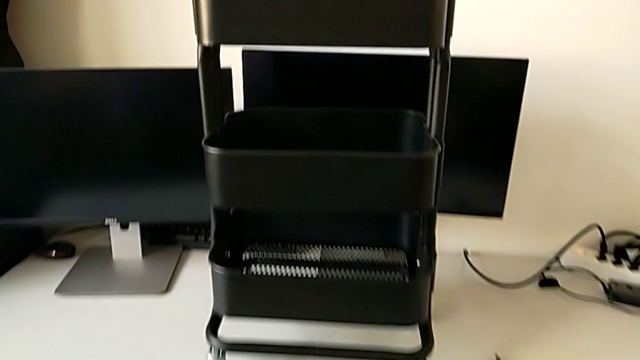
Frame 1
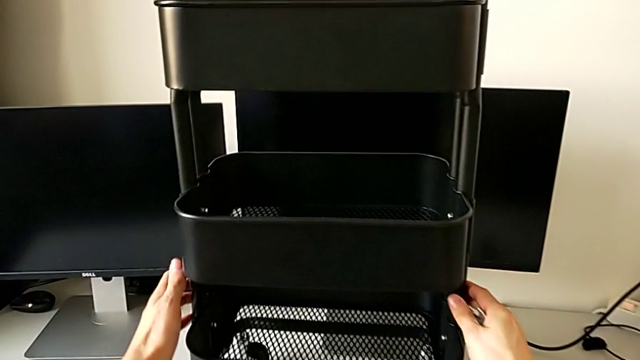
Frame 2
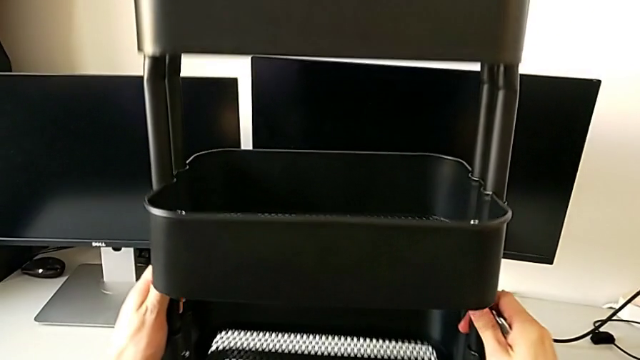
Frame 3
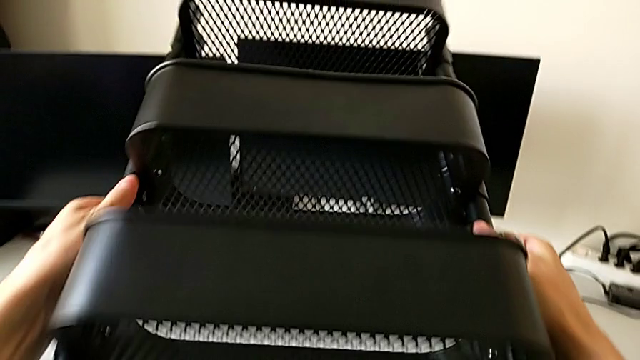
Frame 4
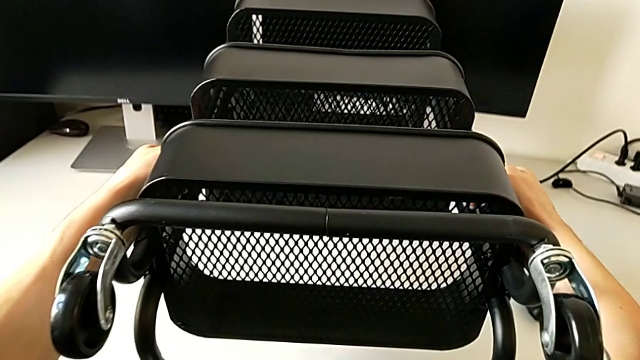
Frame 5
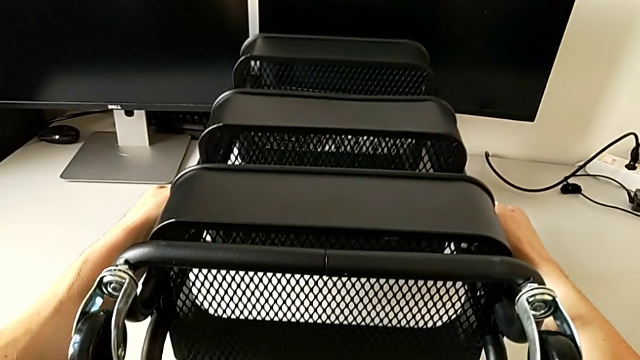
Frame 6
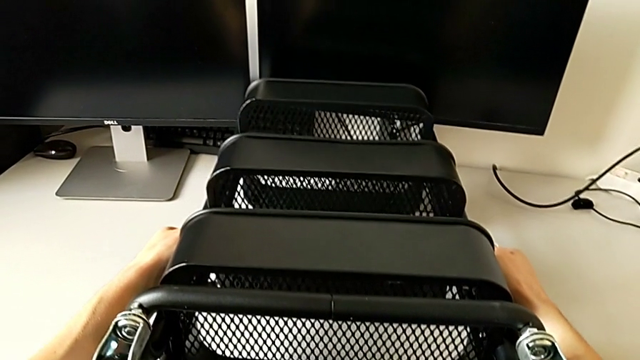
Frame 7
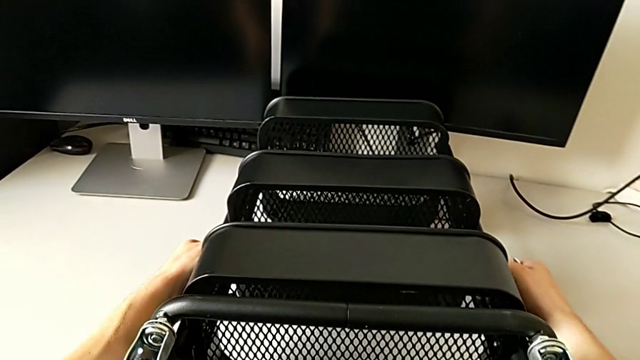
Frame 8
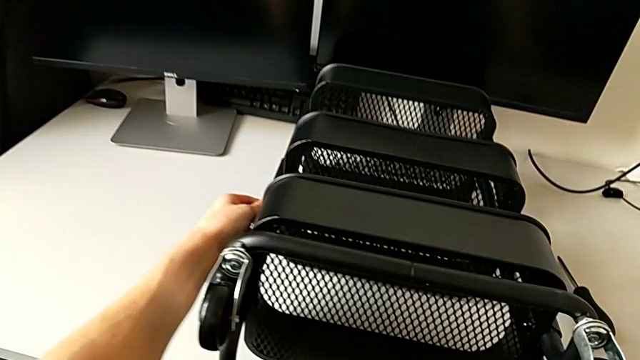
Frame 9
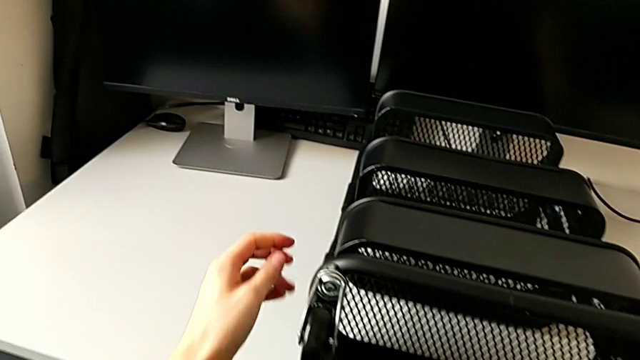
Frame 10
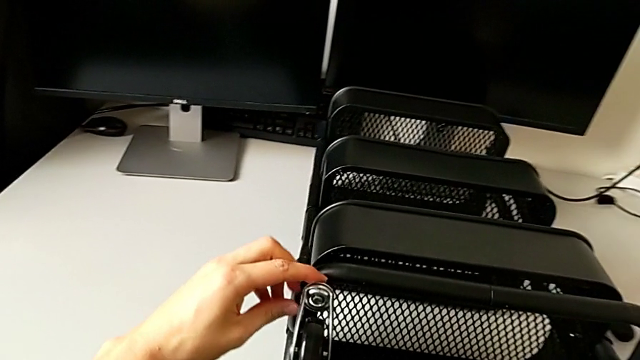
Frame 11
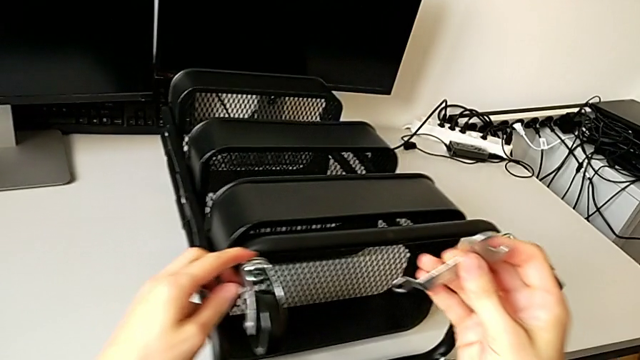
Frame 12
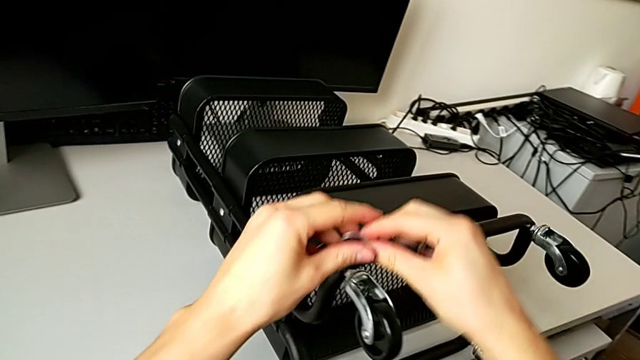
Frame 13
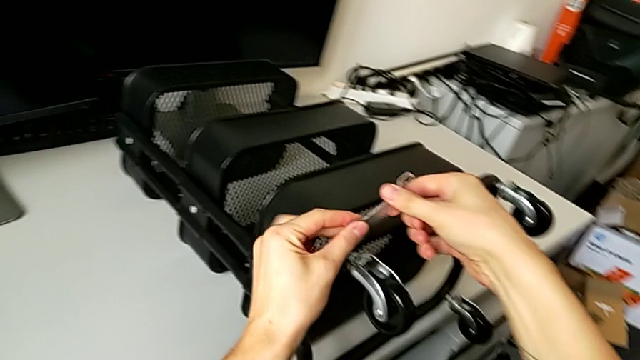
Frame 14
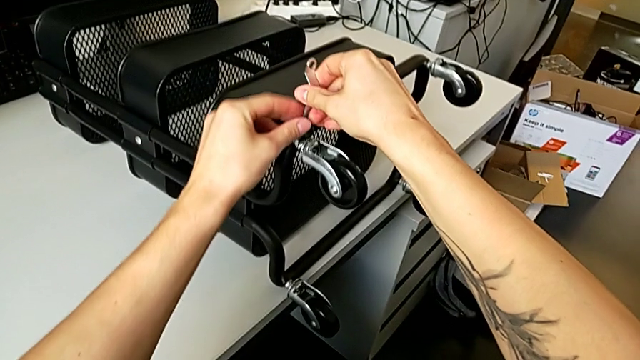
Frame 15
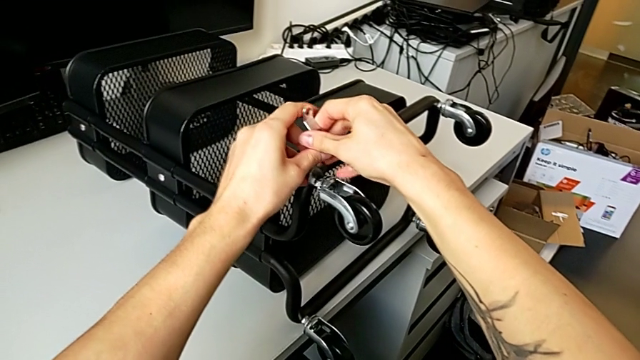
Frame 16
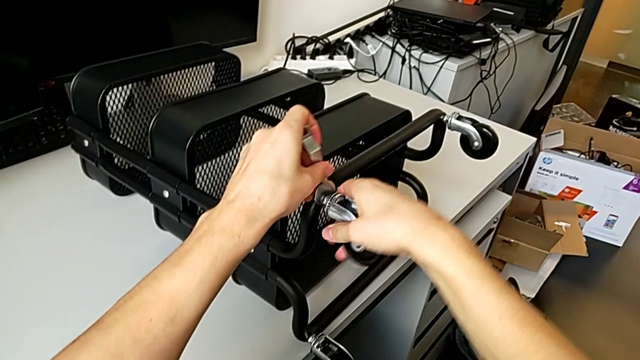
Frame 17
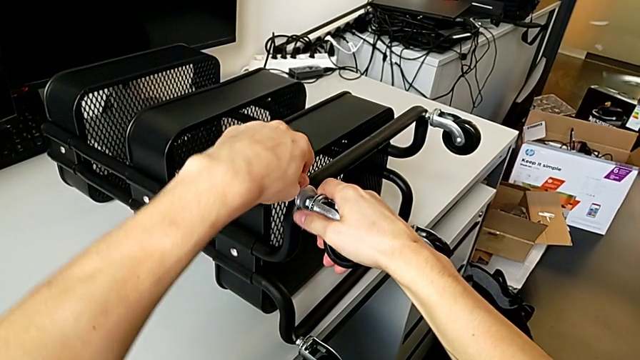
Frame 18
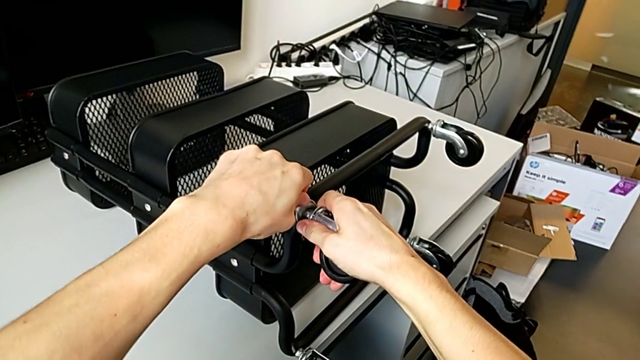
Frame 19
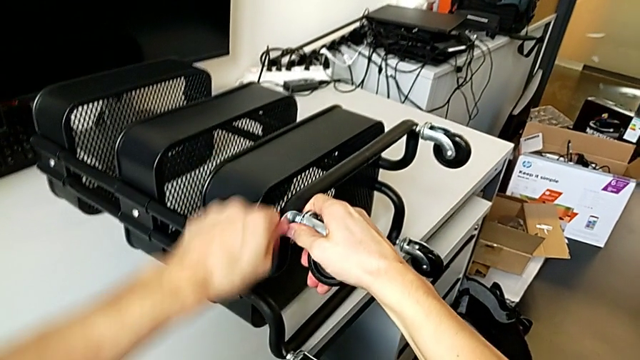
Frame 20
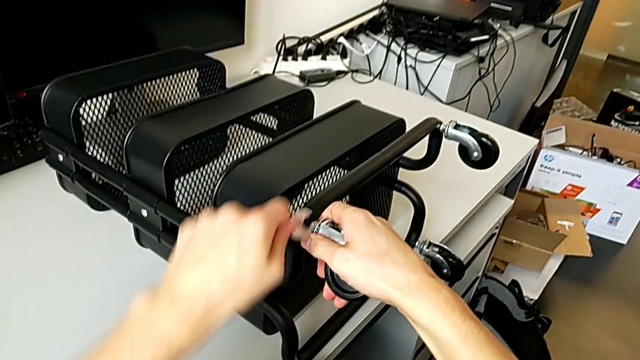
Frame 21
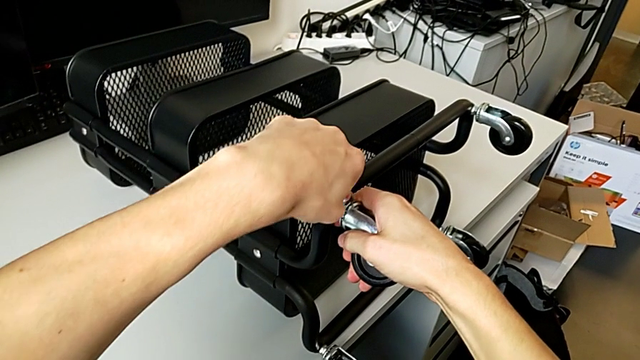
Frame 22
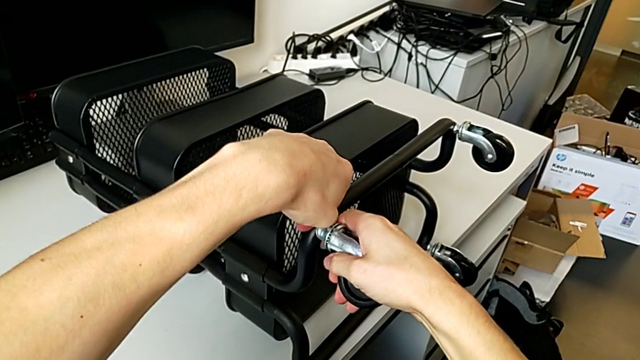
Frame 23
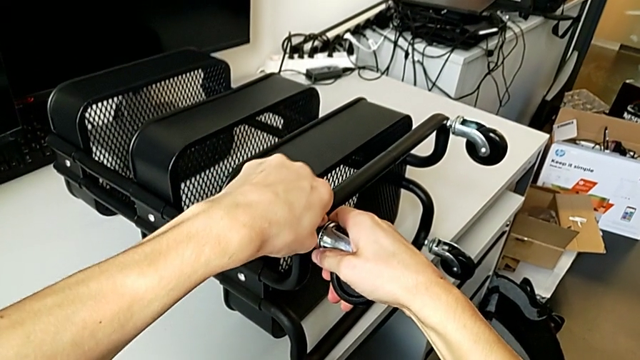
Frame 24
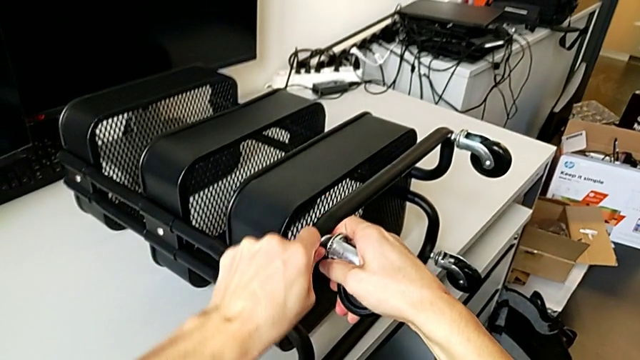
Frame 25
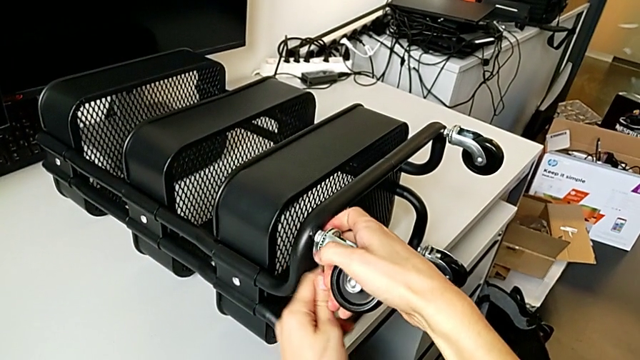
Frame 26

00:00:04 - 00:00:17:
The camera wearer is disassembling the first pair of wheels. They rotate the utility cart, grab the hexagonal wrench, insert it, unscrew the wheel and withdraw the hexagonal wrench.

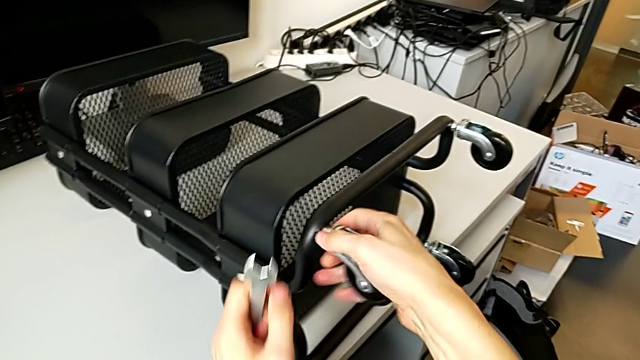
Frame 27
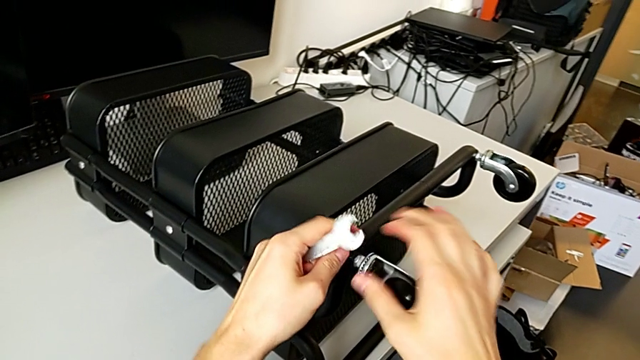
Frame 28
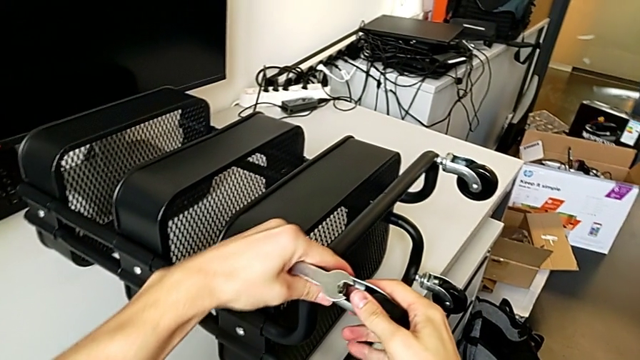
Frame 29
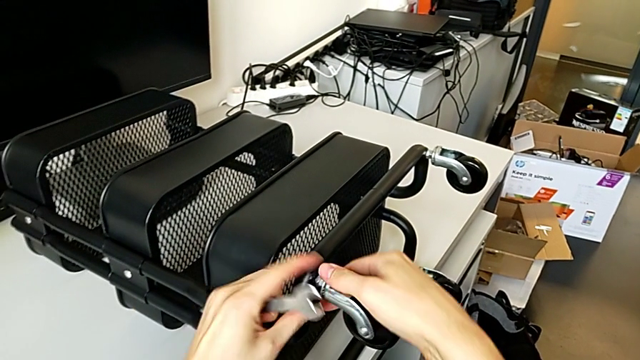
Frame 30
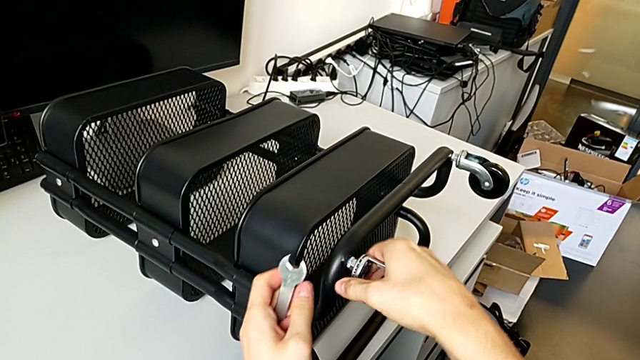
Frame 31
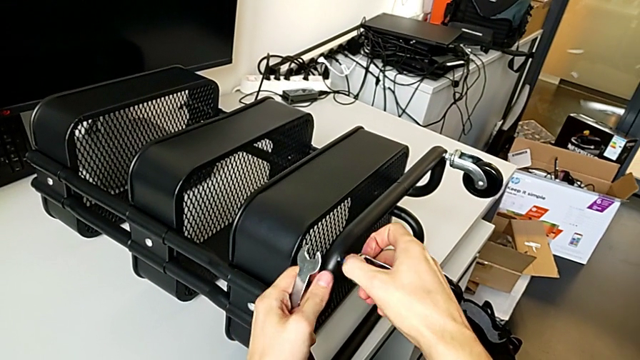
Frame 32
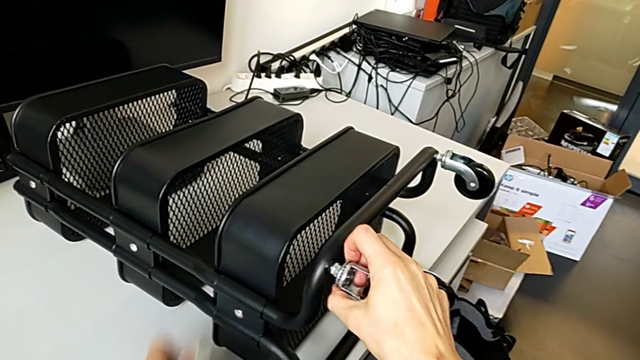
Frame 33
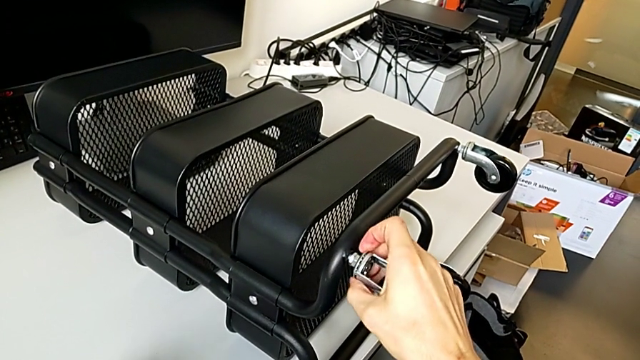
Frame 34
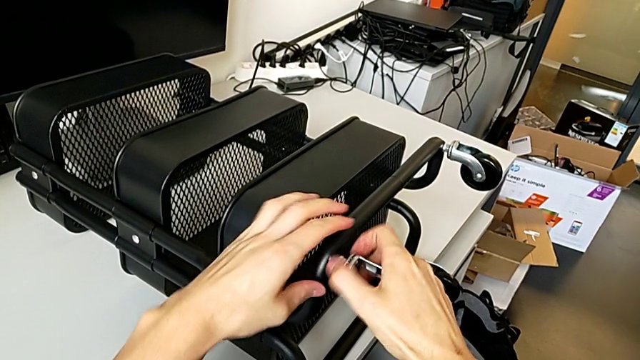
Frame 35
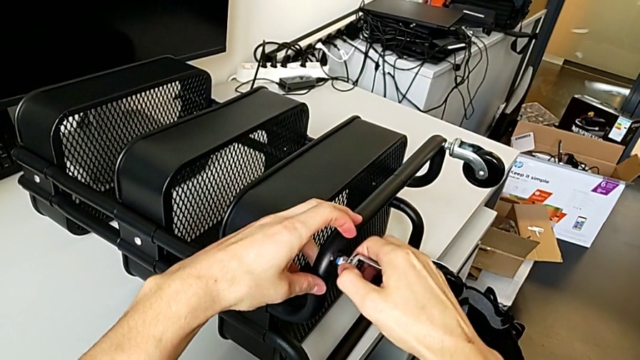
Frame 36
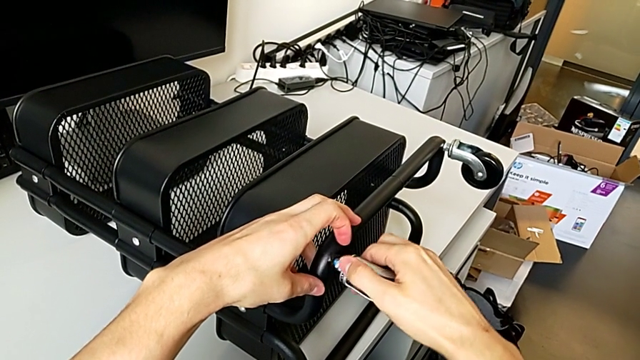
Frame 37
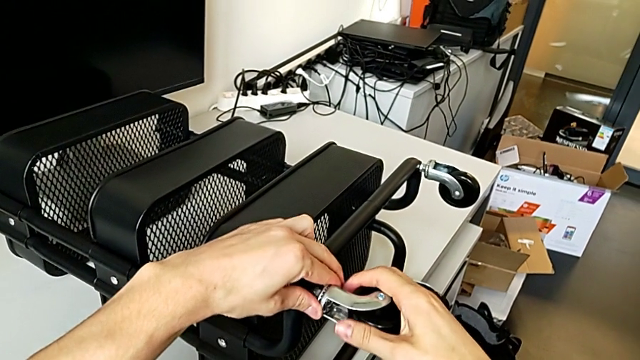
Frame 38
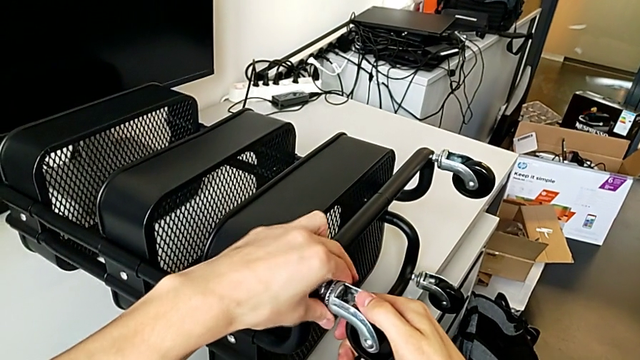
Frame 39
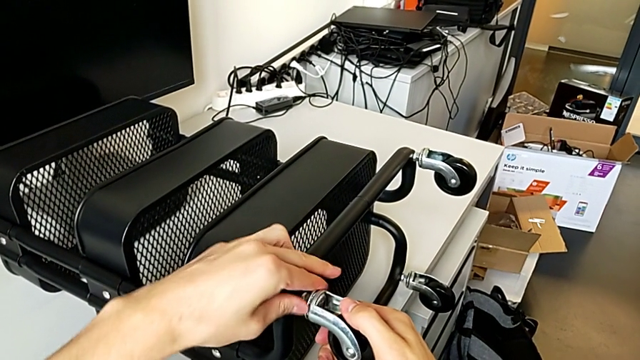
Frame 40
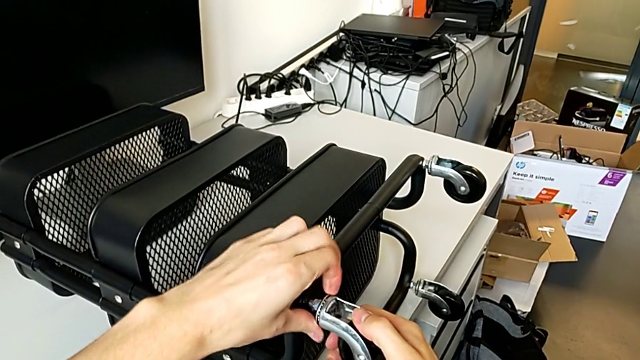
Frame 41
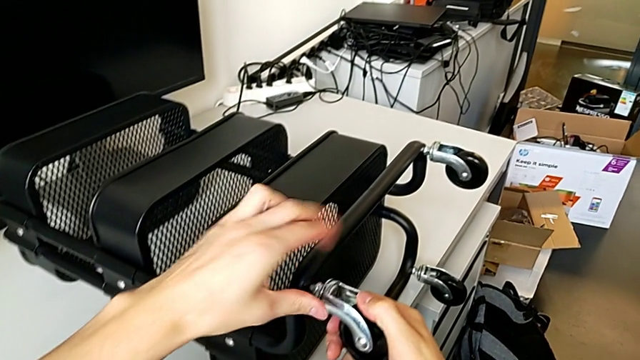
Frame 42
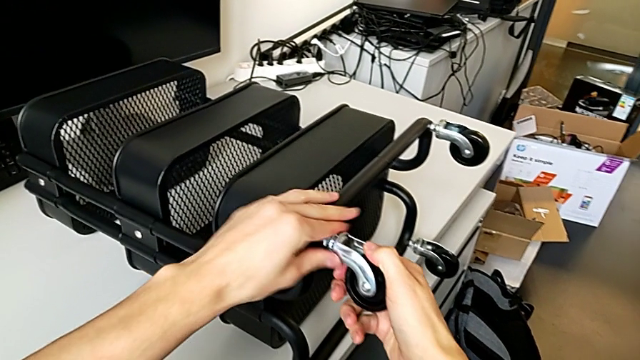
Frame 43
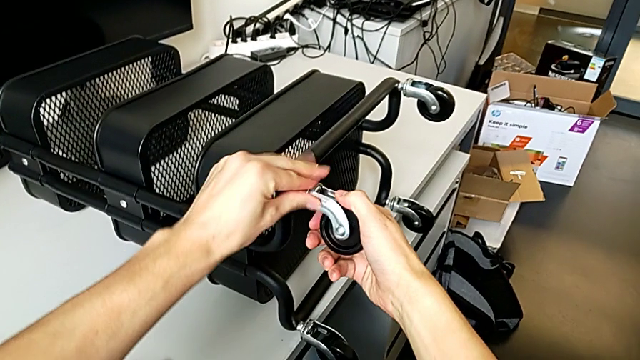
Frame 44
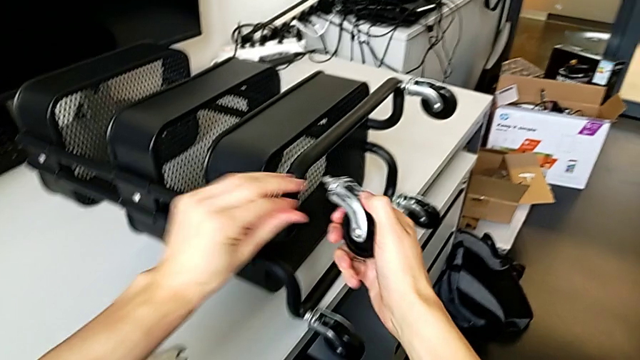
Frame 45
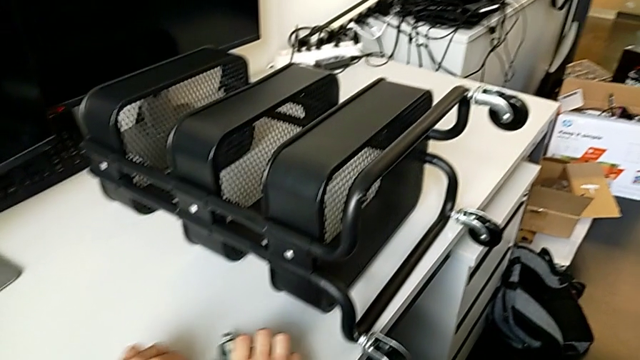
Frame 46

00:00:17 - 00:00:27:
The camera wearer is disassembling the first pair of wheels. They unscrew the wheel, place the hexagonal wrench, unscrew the wheel with the right hand, unscrew it, disassemble it and place it.
